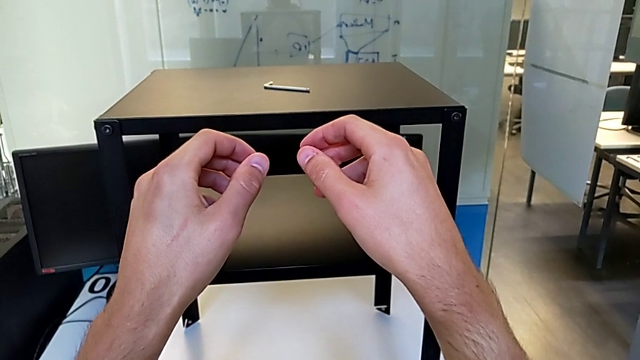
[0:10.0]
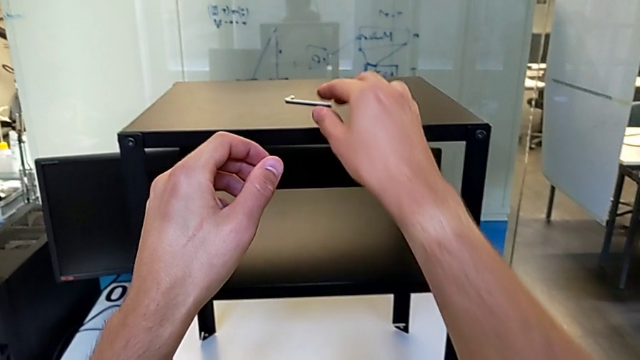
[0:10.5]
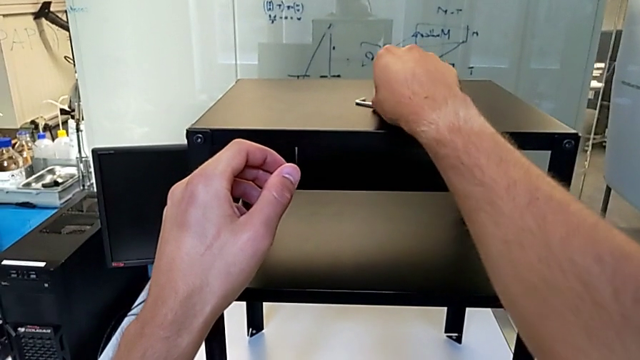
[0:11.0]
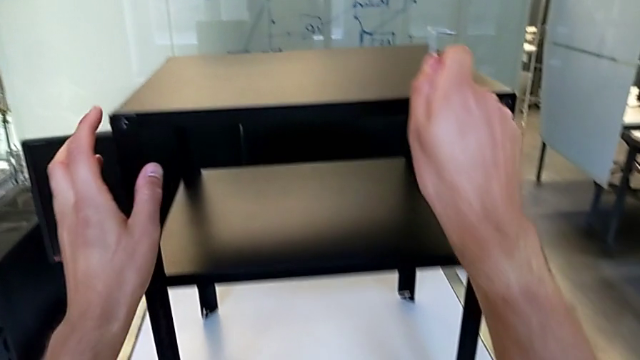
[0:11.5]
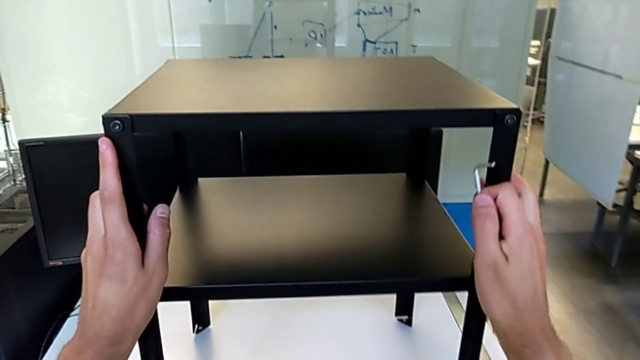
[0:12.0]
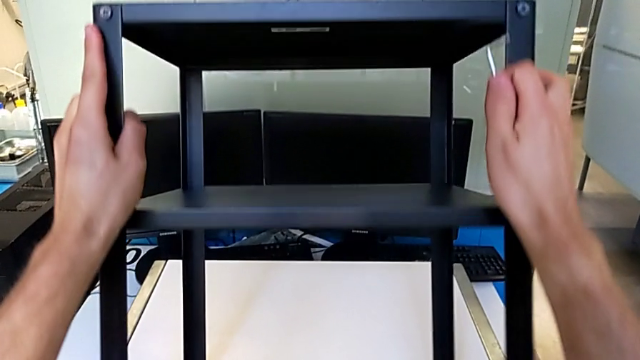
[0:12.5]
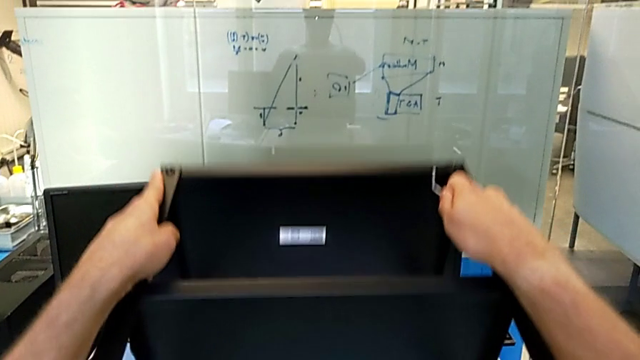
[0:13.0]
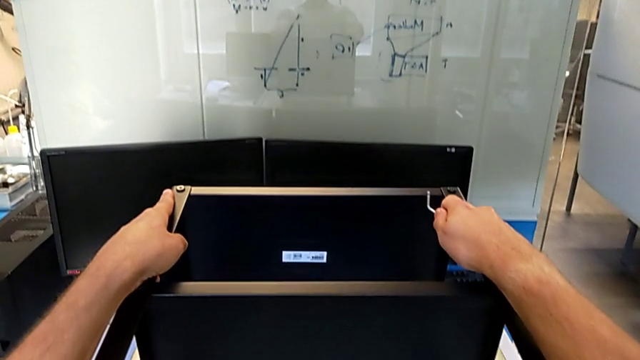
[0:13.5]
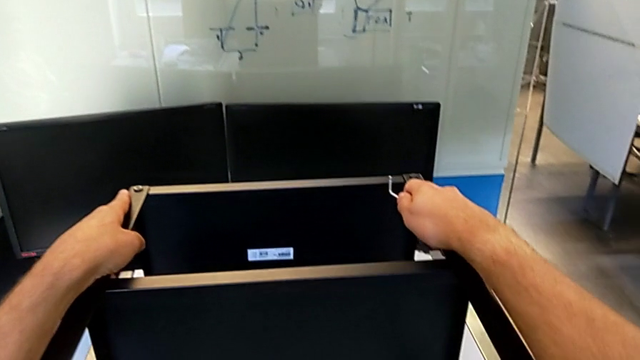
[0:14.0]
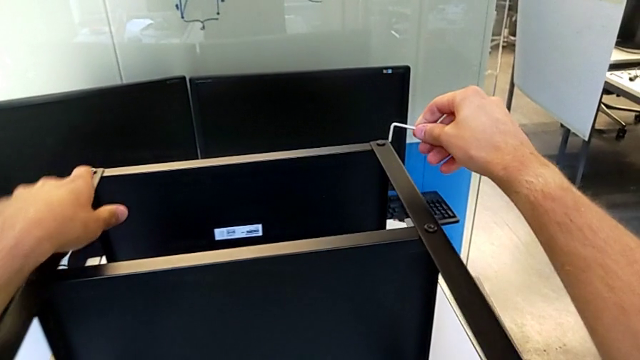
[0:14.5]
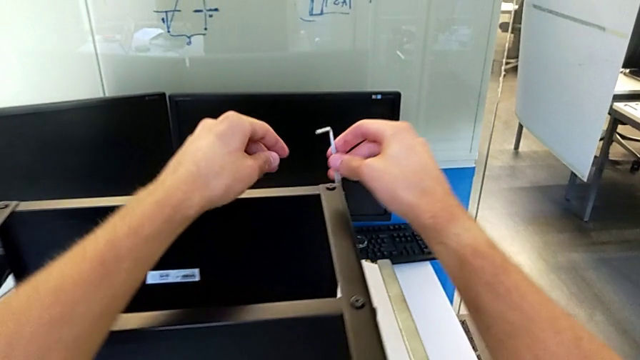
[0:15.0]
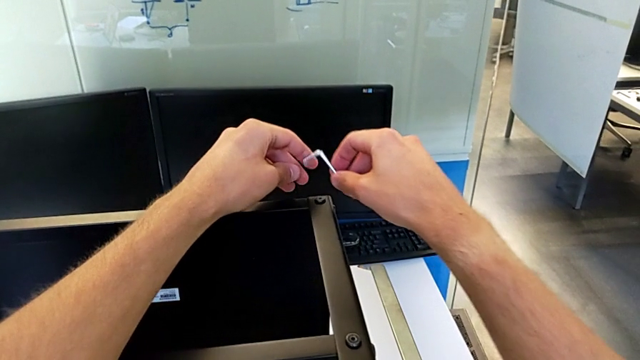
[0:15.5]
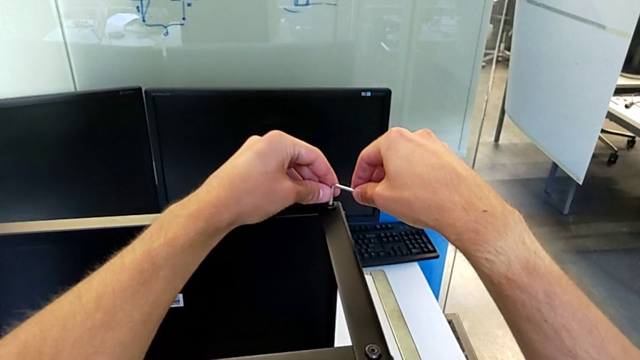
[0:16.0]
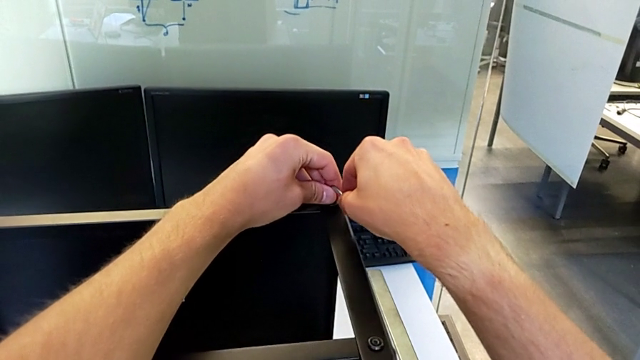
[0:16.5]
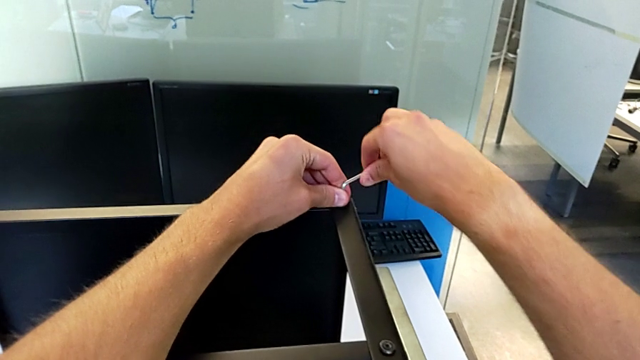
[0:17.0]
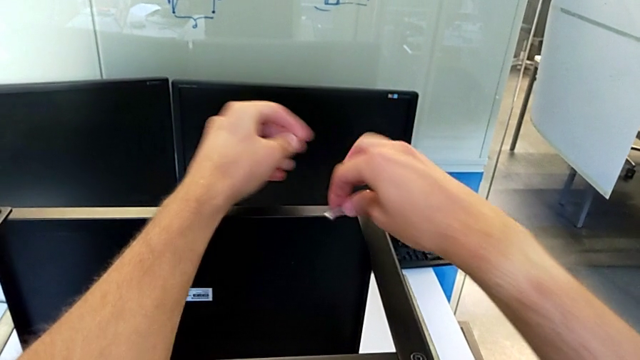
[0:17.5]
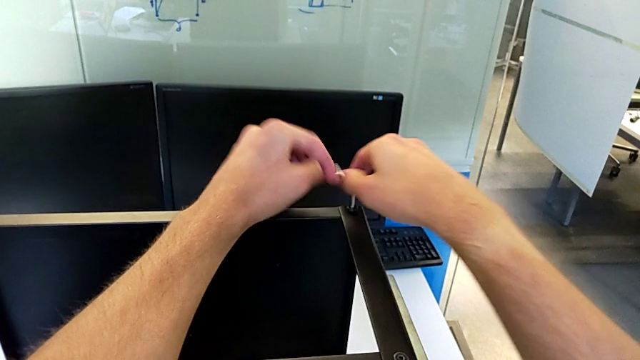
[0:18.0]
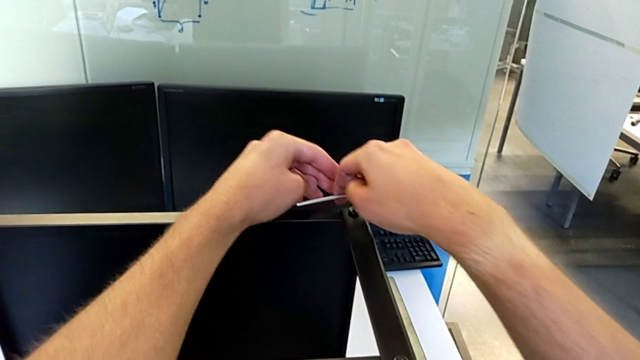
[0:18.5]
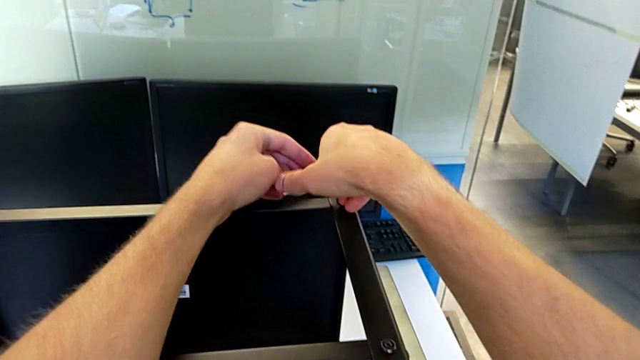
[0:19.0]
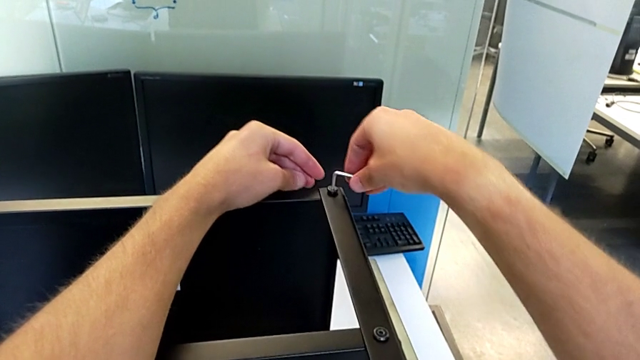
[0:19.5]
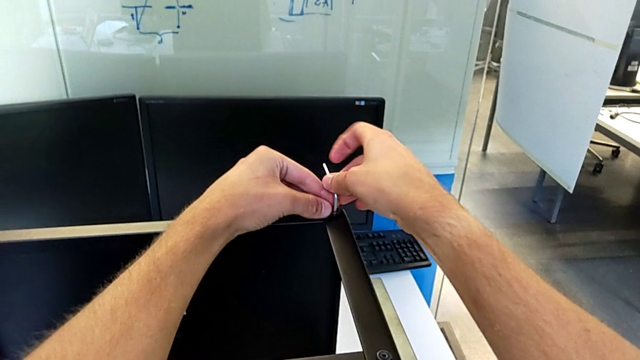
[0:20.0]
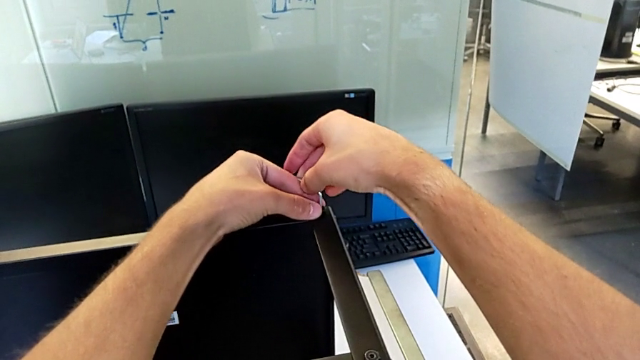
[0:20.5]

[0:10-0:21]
The camera wearer is disassembling the upper tray of the nightstand. They grab the Allen wrench, grab the nightstand, rotate it, place it, rotate the Allen wrench, insert it and unscrew the hex socket head.

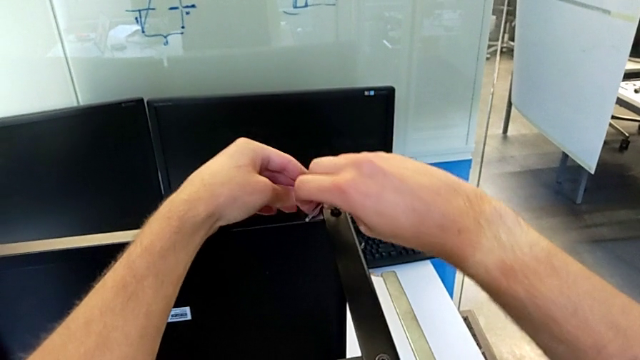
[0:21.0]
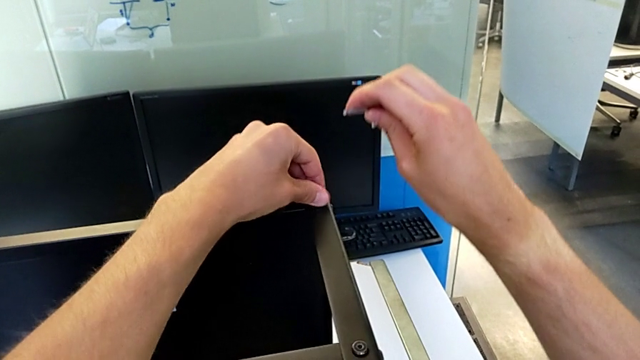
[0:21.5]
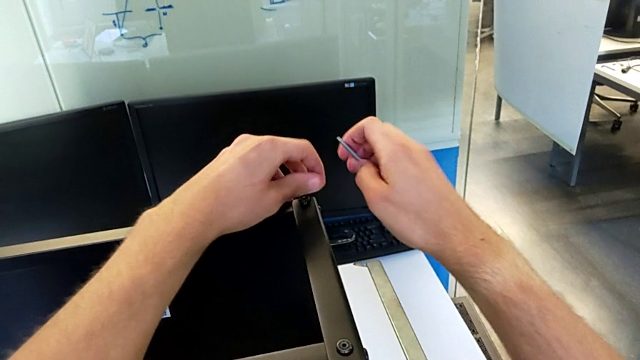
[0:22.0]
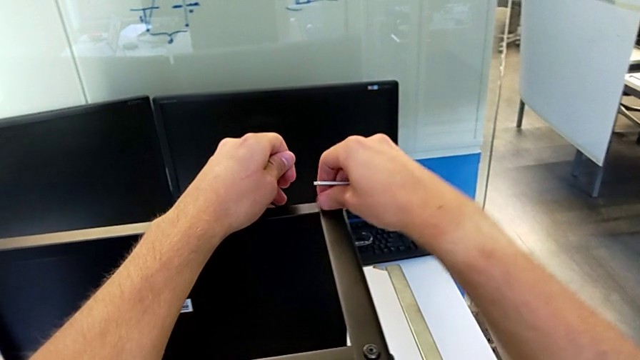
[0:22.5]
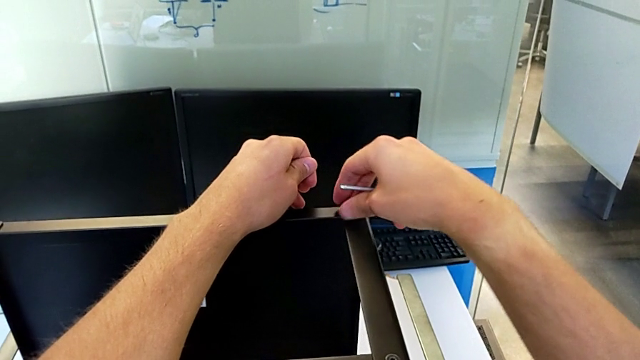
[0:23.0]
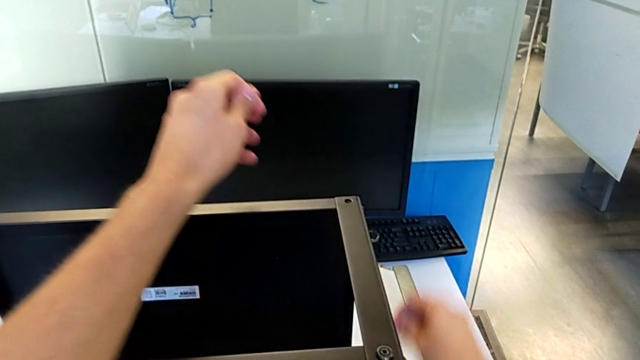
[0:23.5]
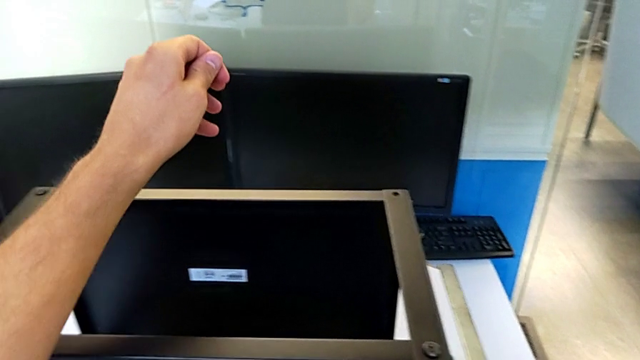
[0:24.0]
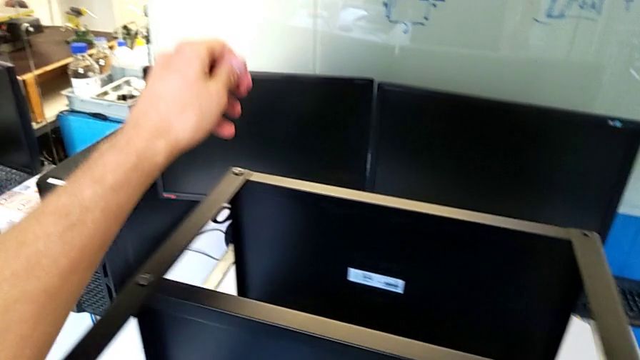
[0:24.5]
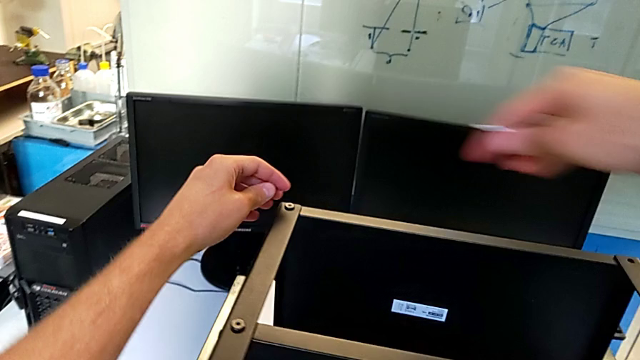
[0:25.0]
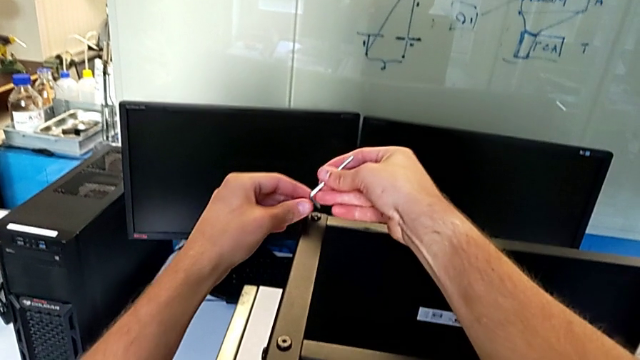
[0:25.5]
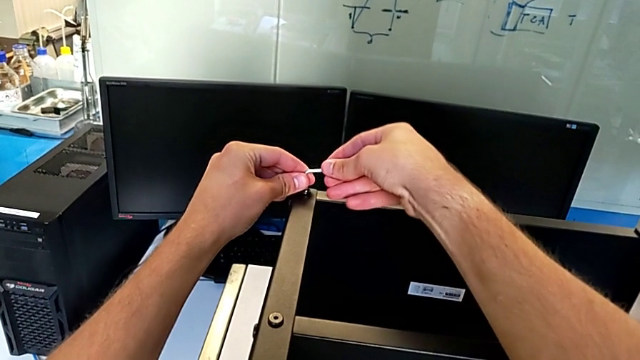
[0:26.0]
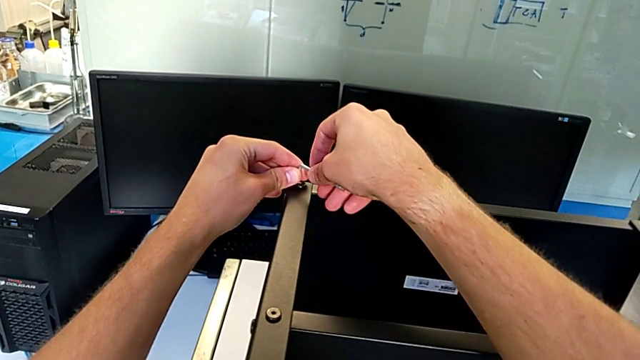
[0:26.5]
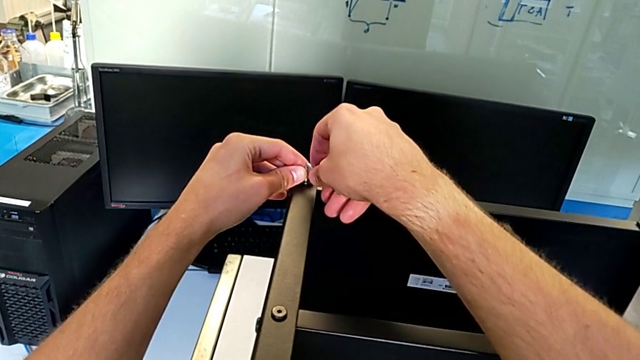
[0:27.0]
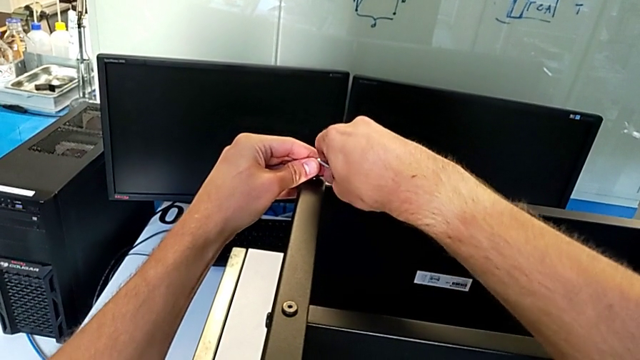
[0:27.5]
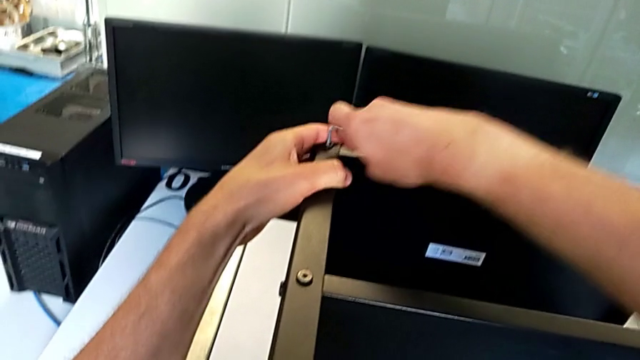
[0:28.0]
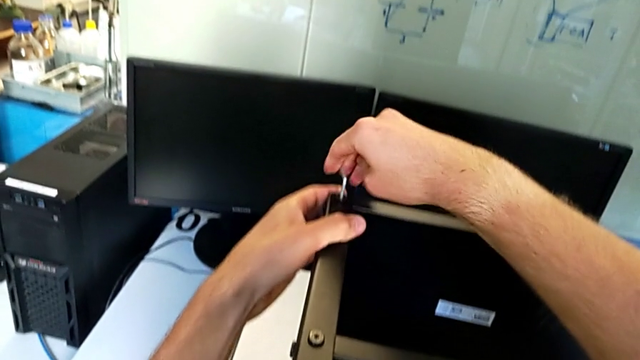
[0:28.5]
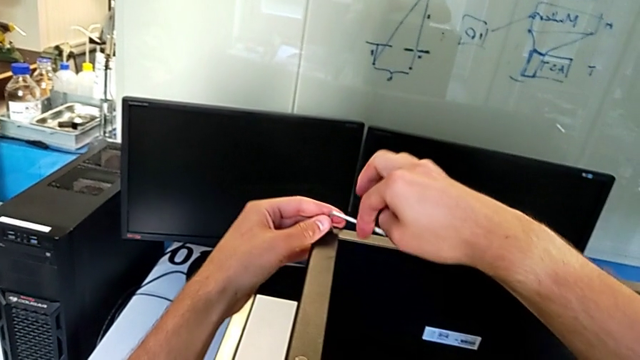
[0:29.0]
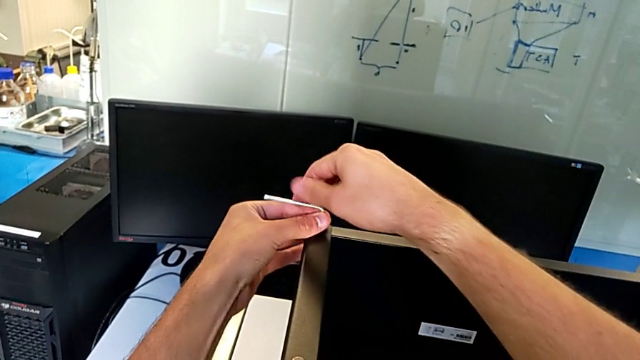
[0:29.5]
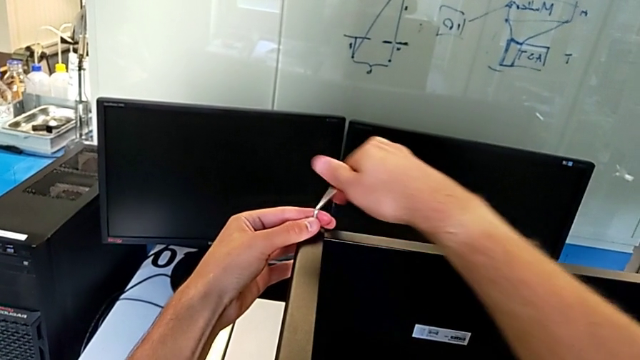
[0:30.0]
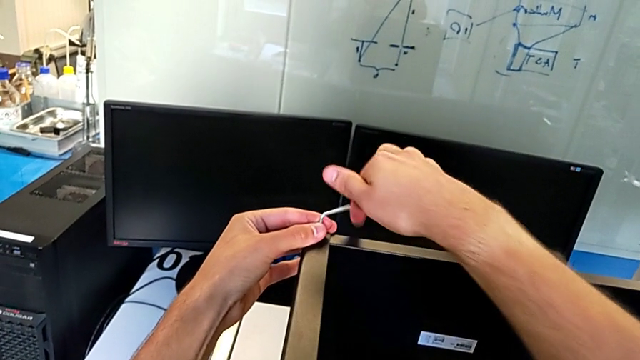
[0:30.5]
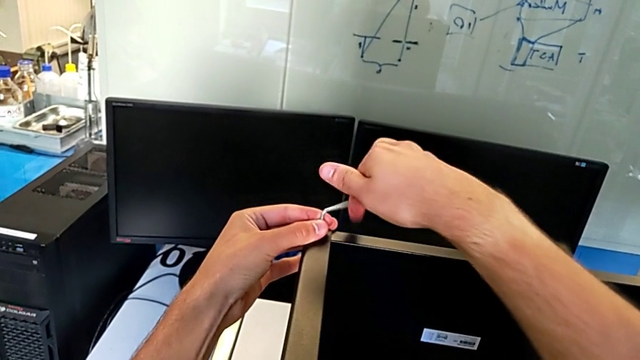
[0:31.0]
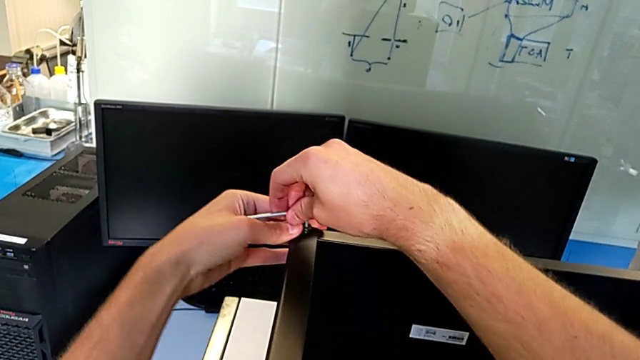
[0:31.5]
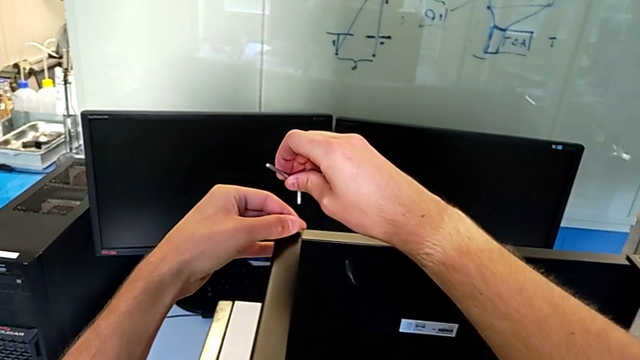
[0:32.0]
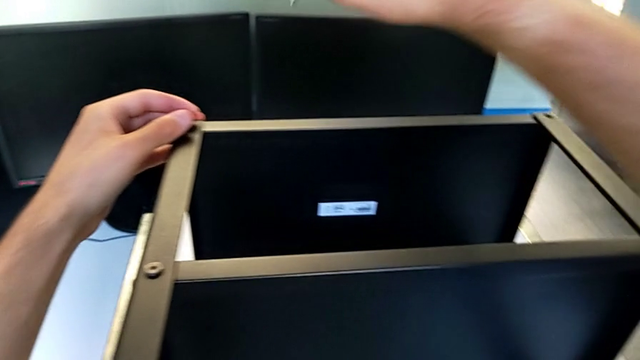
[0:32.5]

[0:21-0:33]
The camera wearer is disassembling the upper tray of the nightstand. They withdraw the Allen wrench, unscrew the hex socket head, disassemble it, place it, rotate the Allen wrench, insert it, unscrew the hex socket head, withdraw the Allen wrench and wrongly drop the hex socket head.
